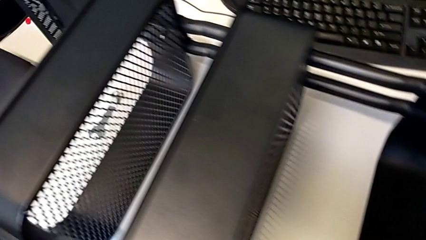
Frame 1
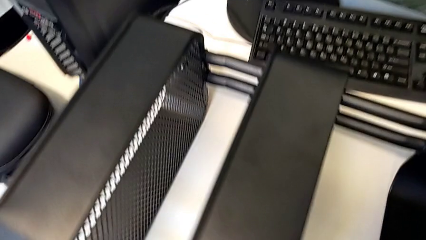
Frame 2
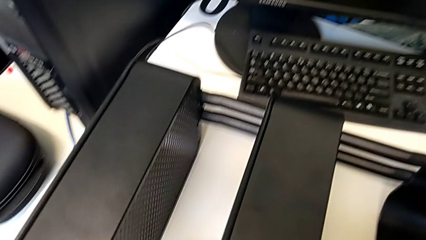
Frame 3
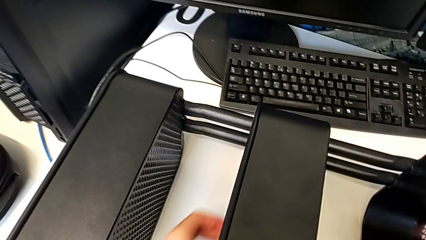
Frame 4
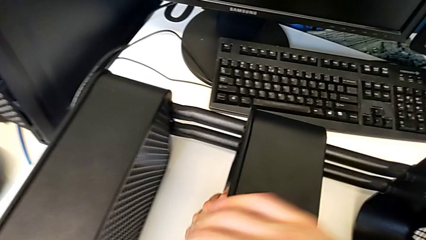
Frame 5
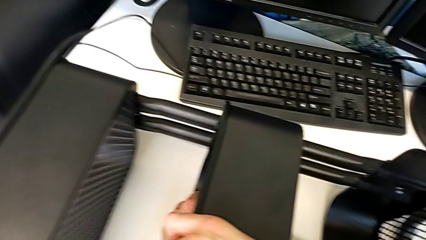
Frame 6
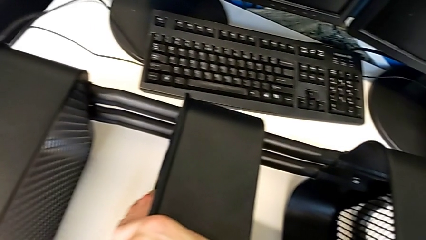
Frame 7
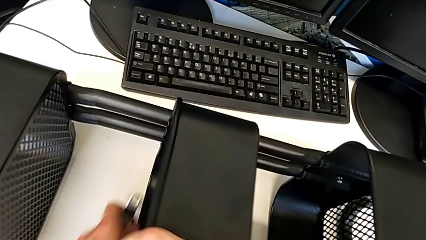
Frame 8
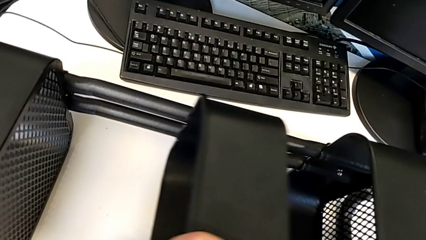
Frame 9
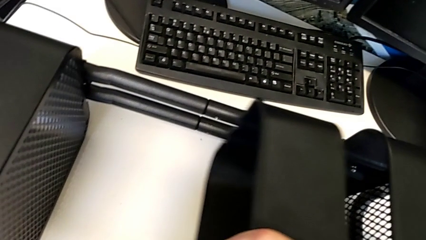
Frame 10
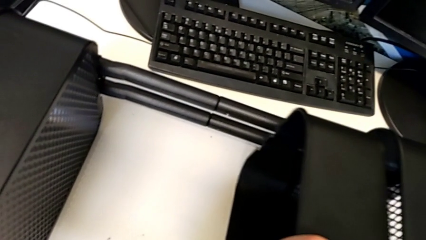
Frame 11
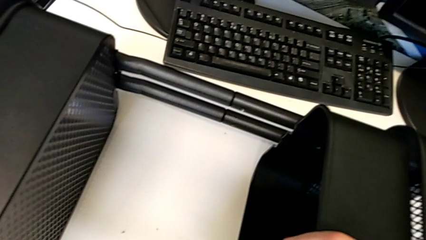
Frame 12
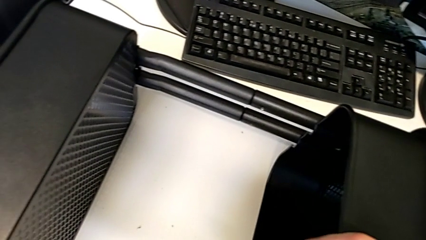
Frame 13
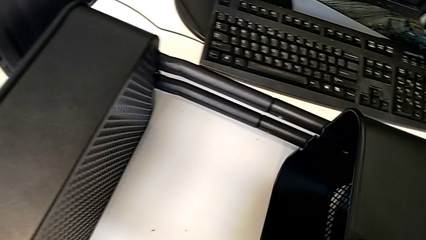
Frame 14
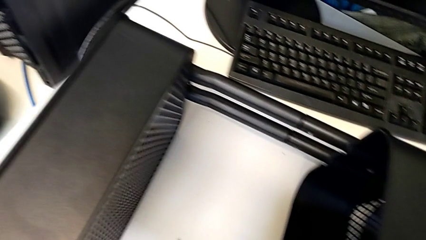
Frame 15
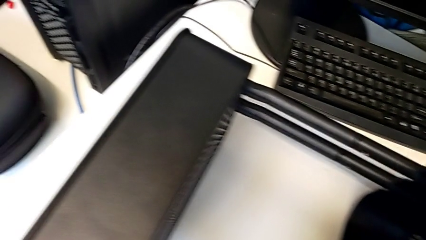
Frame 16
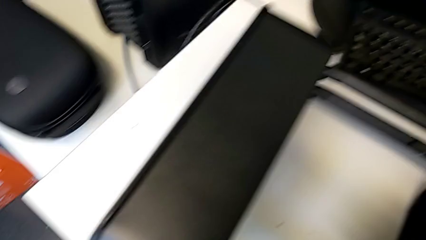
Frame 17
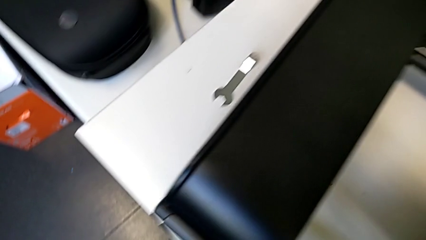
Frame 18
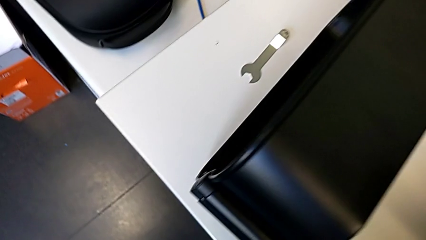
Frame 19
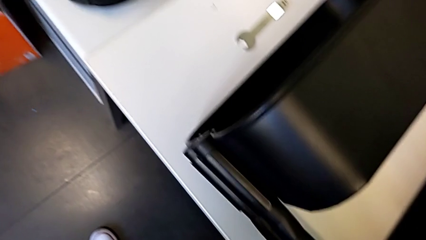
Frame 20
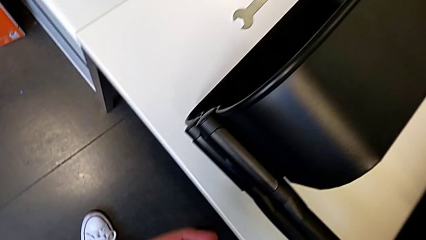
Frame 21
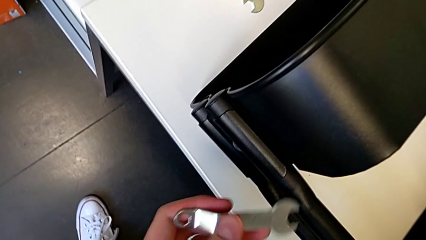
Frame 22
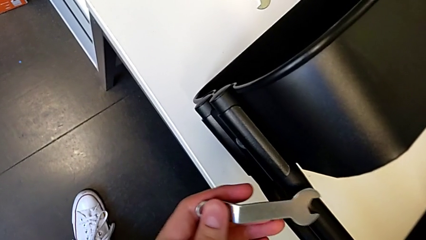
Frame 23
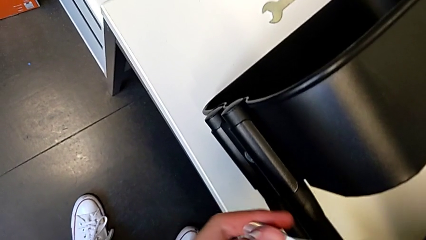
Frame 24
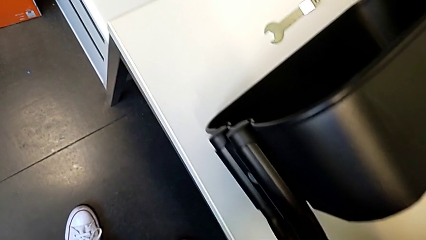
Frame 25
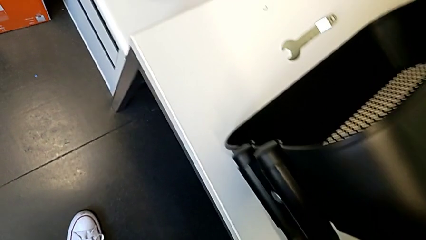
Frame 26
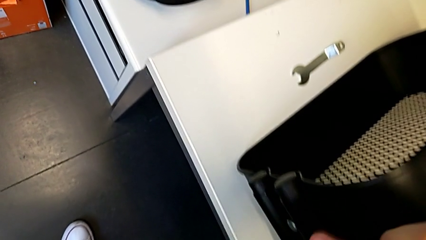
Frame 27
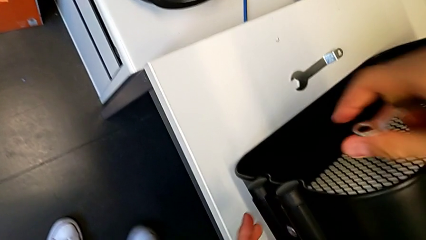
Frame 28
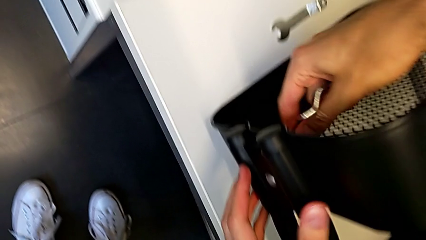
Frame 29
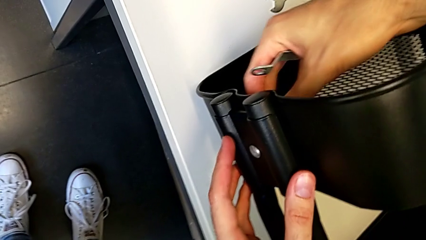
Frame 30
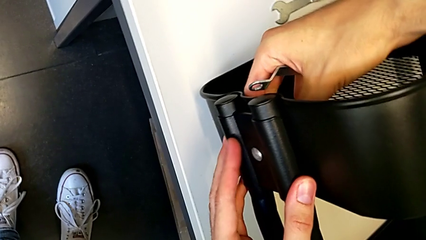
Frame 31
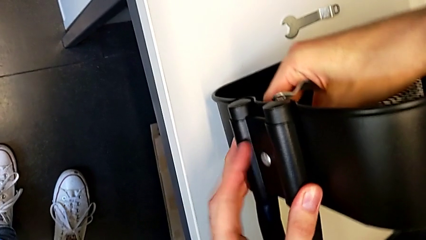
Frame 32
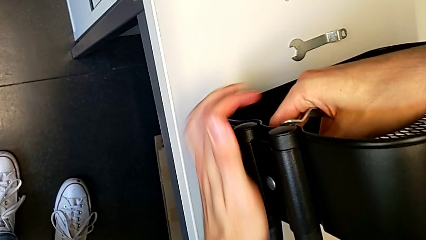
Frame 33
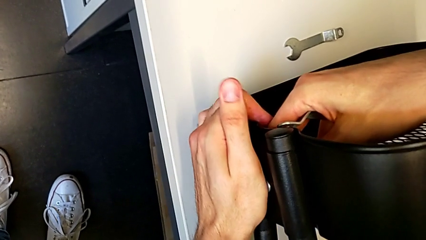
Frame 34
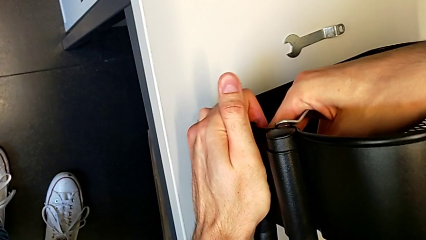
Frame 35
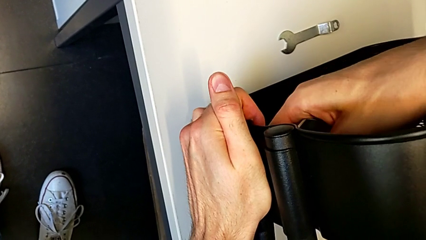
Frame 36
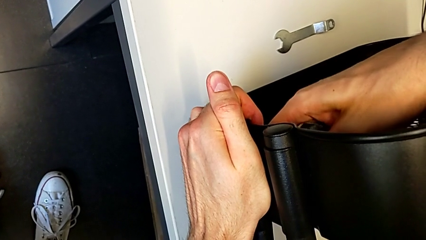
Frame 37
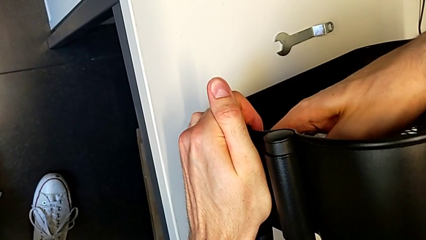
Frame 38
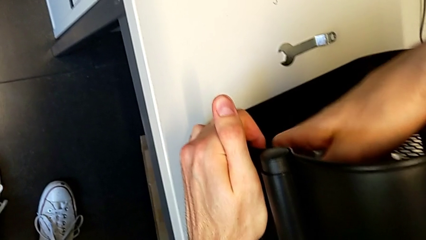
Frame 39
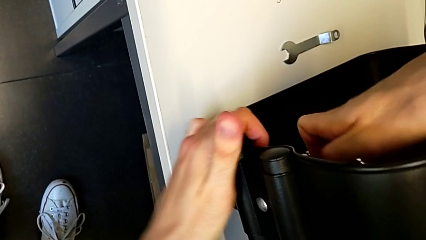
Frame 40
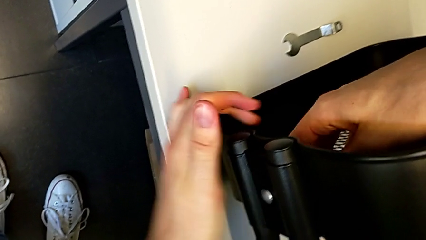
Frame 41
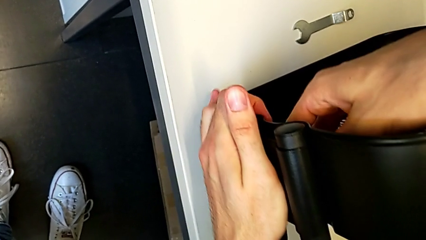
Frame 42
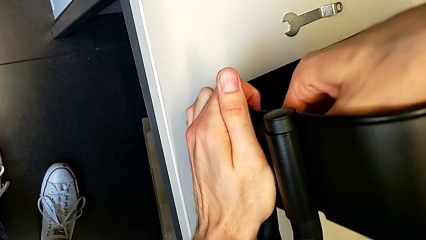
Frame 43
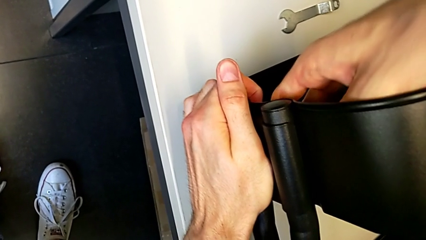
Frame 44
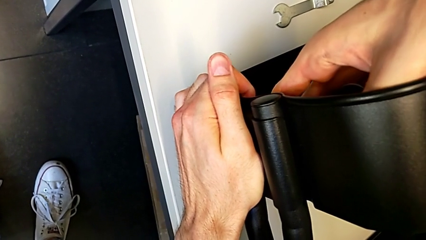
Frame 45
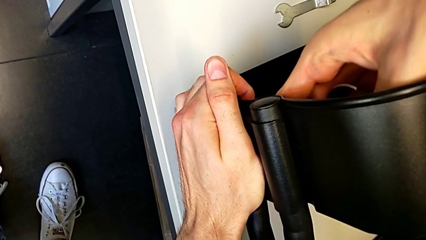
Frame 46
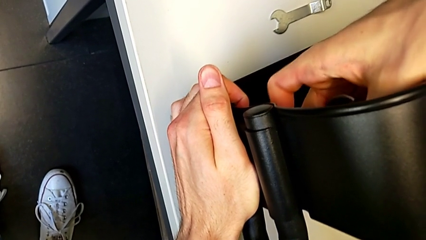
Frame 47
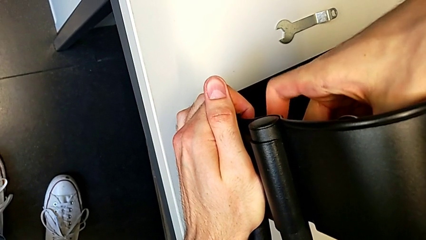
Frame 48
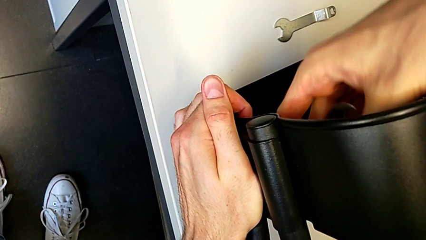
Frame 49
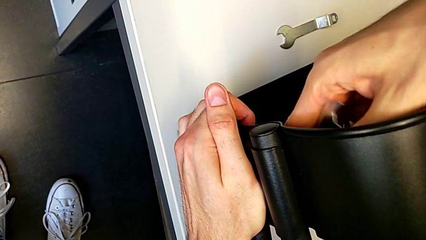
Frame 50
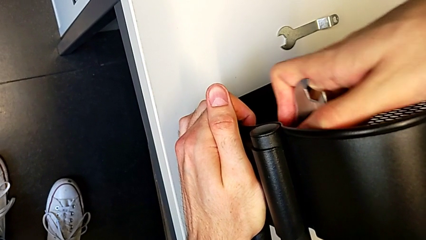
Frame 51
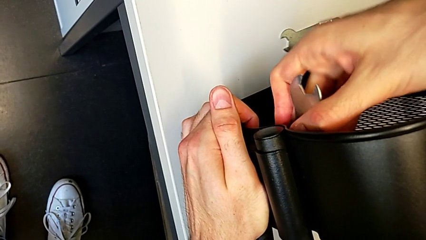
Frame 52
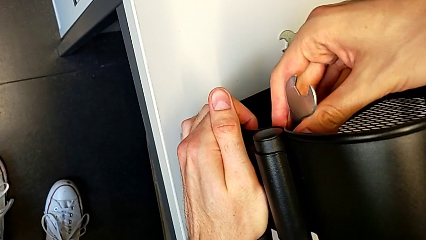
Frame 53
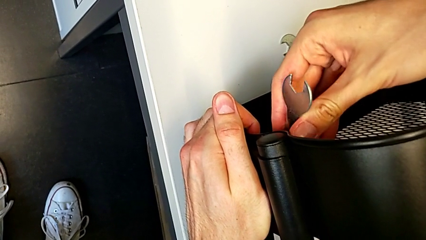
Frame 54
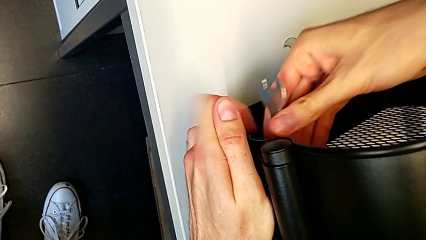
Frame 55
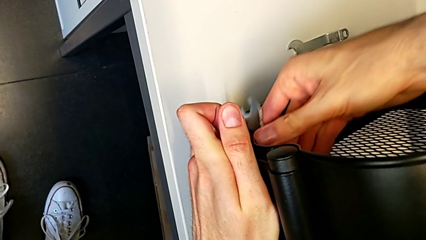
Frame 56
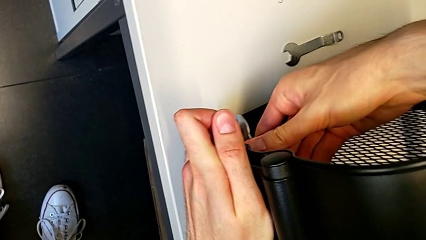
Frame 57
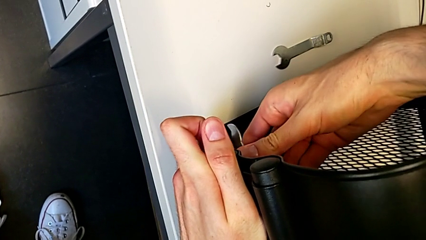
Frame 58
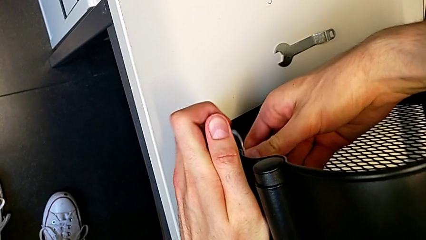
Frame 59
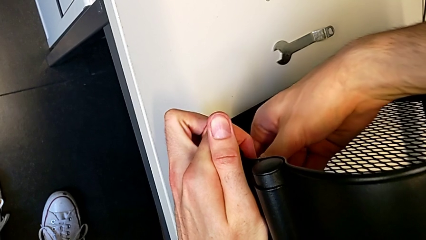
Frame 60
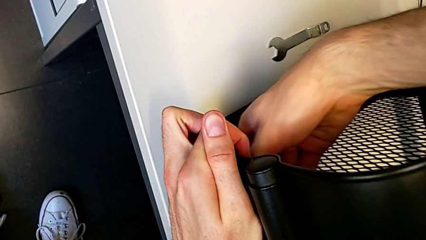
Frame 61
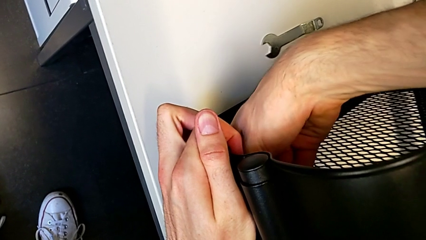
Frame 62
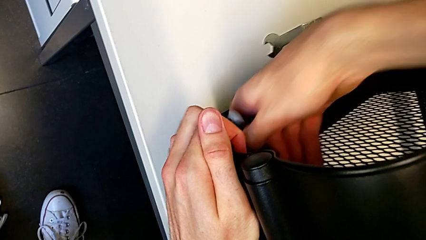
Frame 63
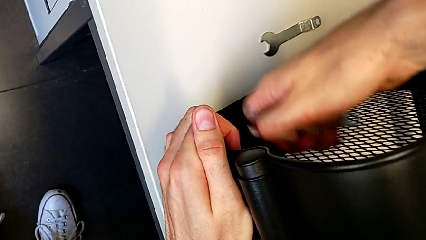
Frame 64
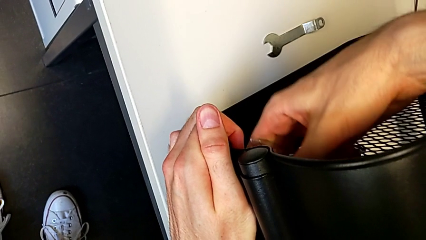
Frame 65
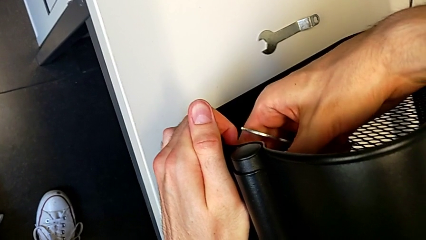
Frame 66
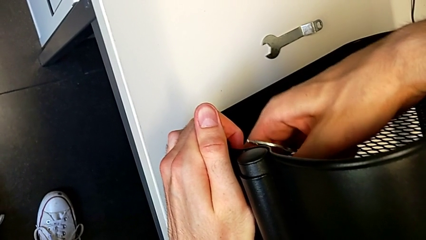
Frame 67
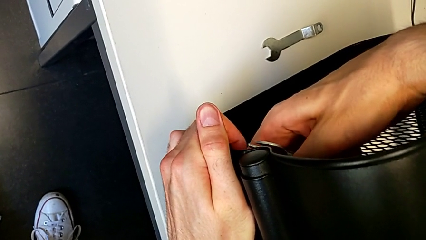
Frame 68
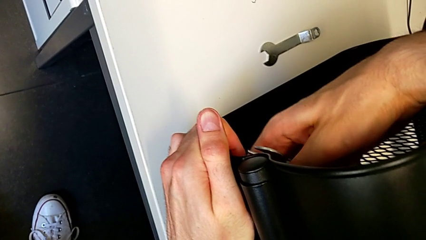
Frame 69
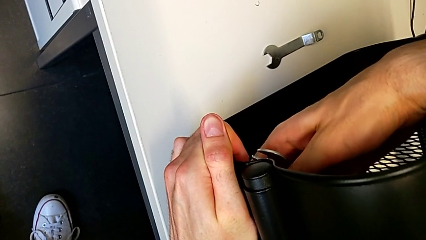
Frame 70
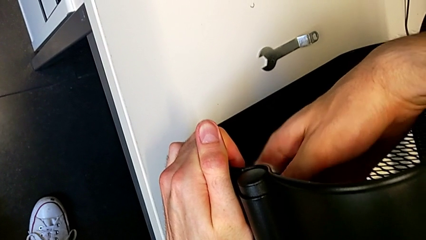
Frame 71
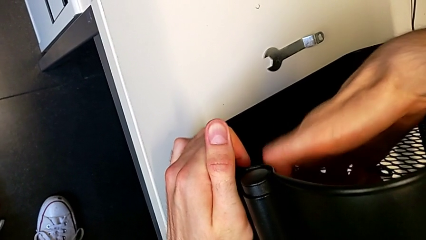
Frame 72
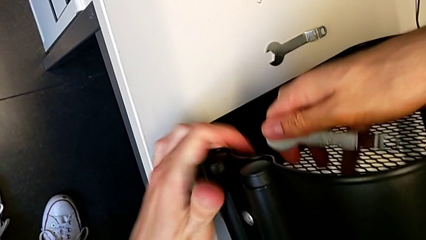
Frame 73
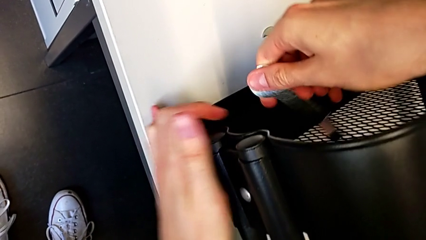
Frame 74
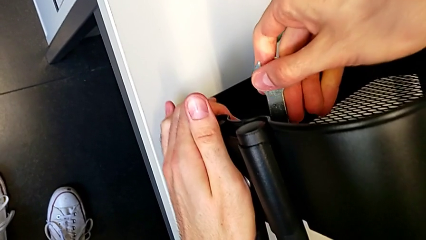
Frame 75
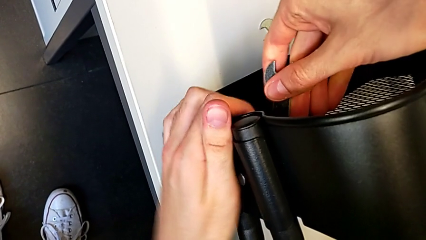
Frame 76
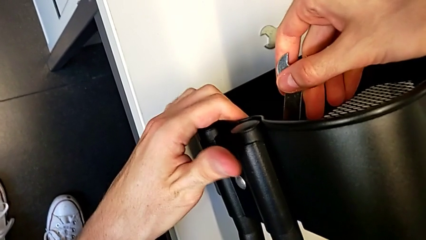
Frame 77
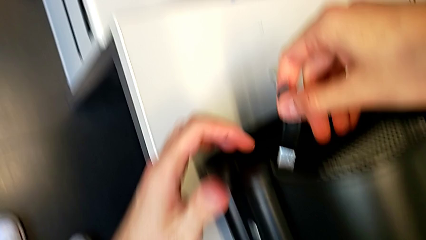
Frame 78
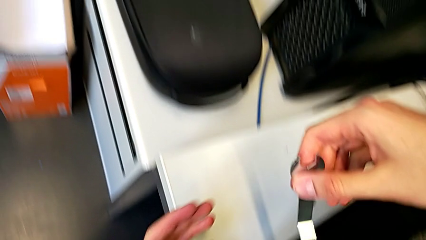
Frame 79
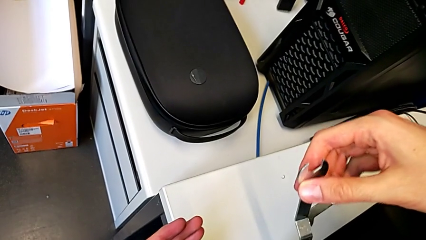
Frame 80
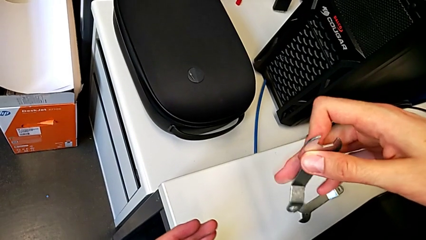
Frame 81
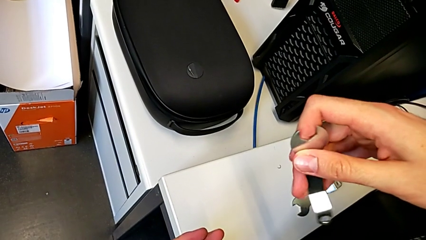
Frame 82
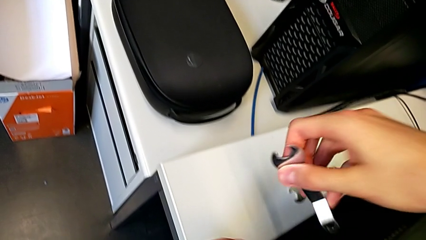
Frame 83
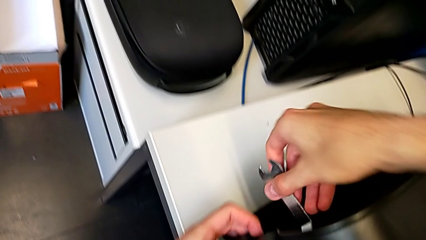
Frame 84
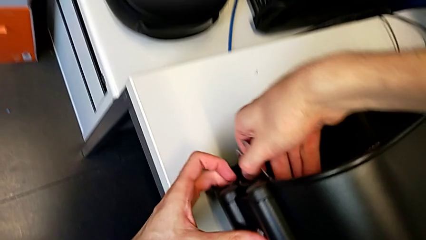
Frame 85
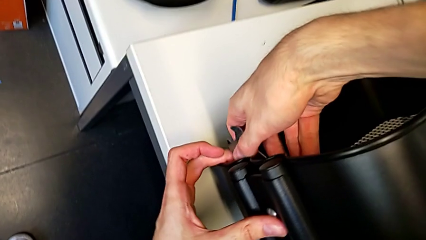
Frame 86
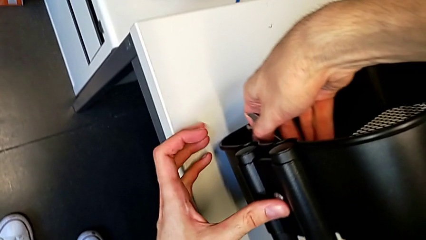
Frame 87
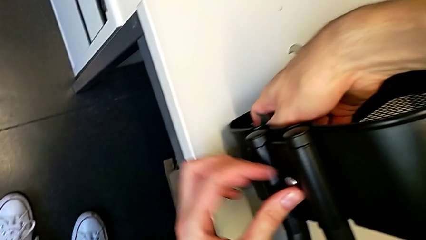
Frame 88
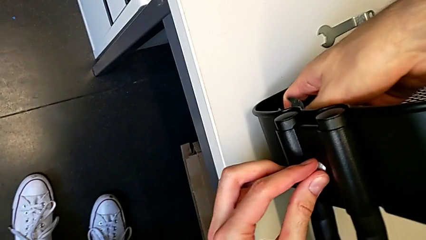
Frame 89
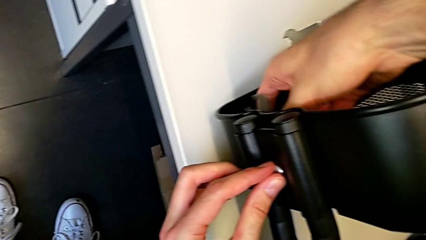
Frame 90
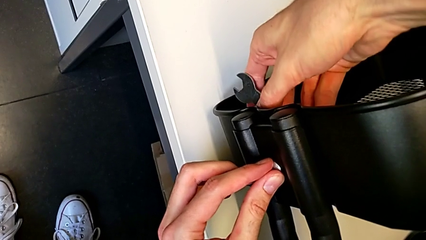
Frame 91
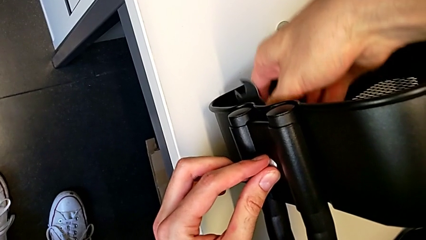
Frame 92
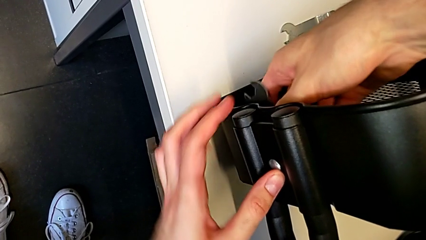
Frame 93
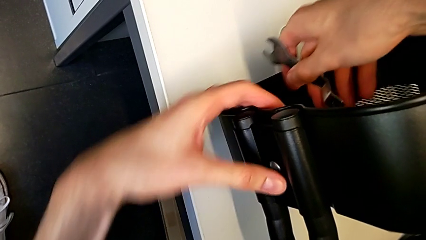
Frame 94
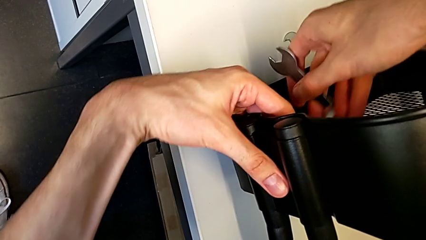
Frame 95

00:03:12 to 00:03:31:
The camera wearer is disassembling the upper grid tray. They slide the middle grid tray with the right hand, grab the hexagonal wrench with the left hand, unscrew the hexagon cap nut, insert the hexagonal wrench, unscrew the hexagon cap nut, withdraw the hexagonal wrench, unscrew the hexagon cap nut and begin to insert the hexagonal wrench.
